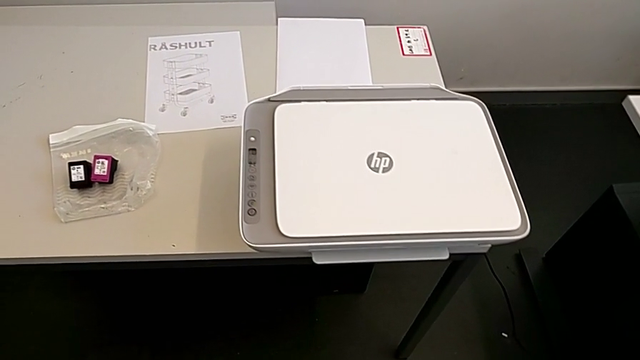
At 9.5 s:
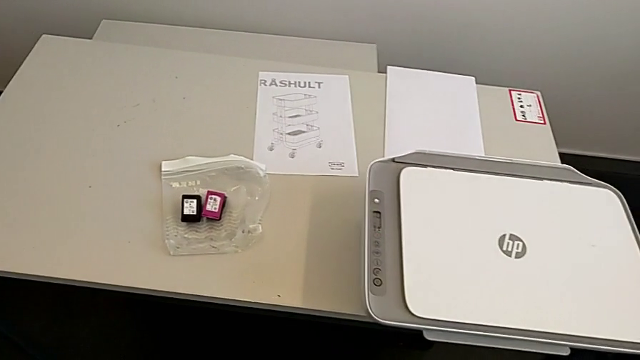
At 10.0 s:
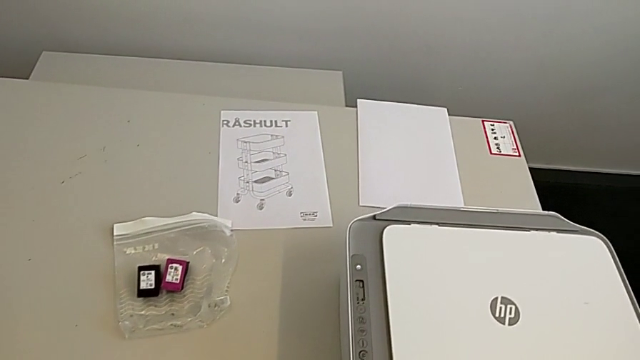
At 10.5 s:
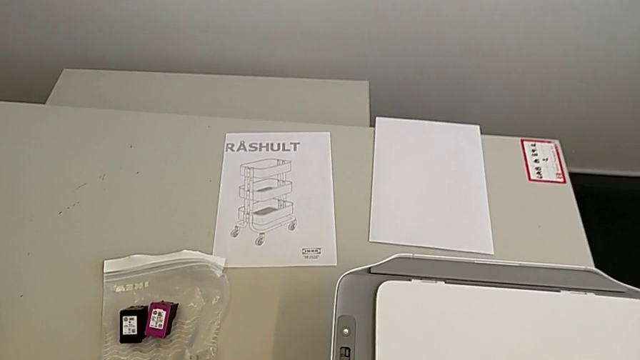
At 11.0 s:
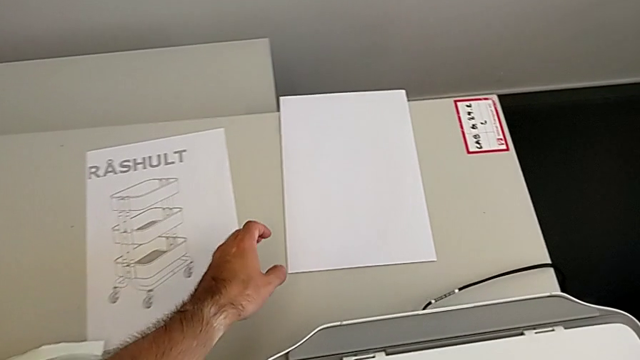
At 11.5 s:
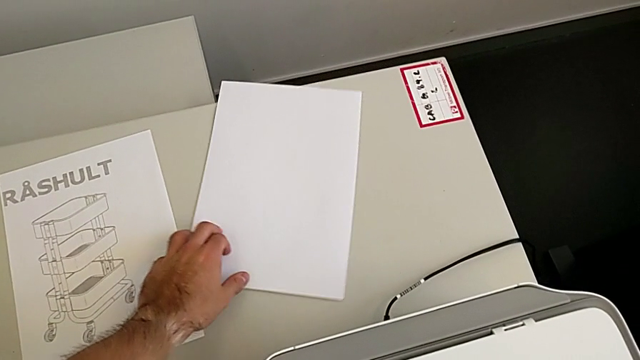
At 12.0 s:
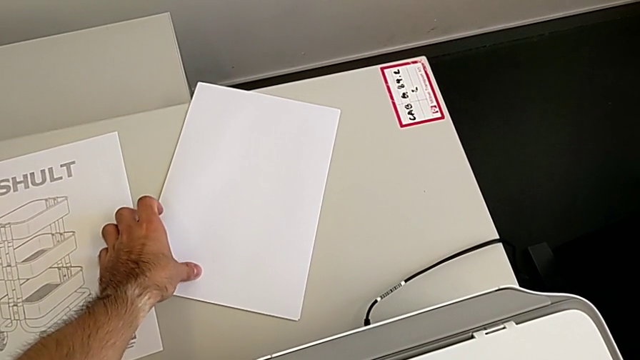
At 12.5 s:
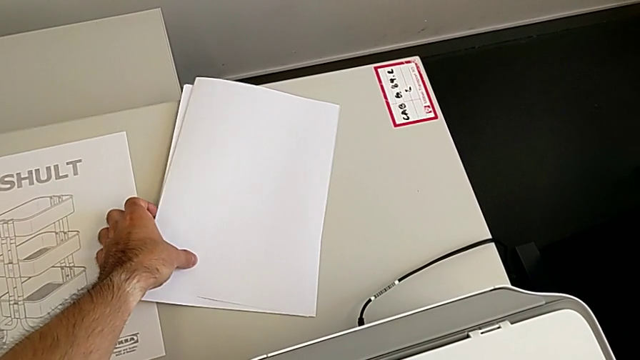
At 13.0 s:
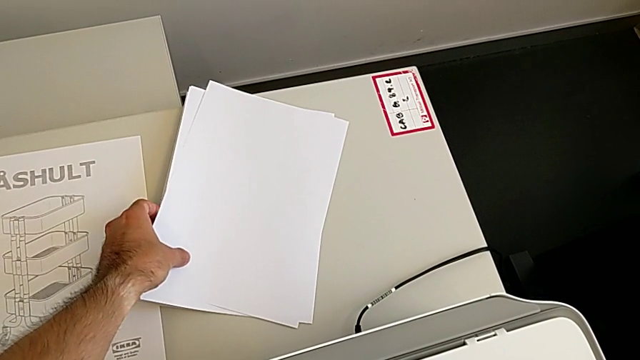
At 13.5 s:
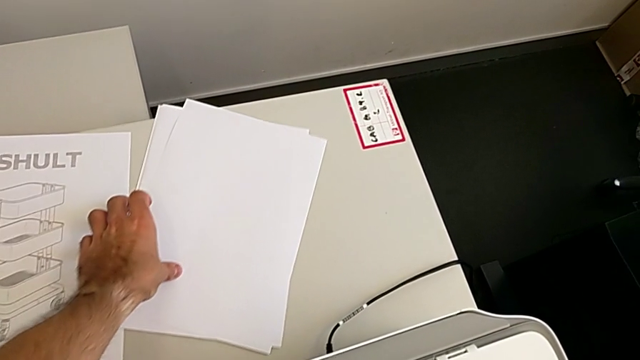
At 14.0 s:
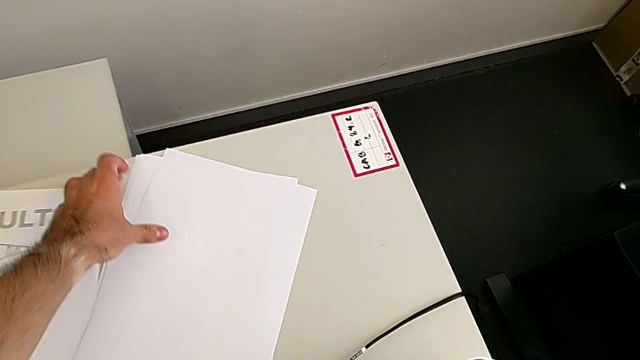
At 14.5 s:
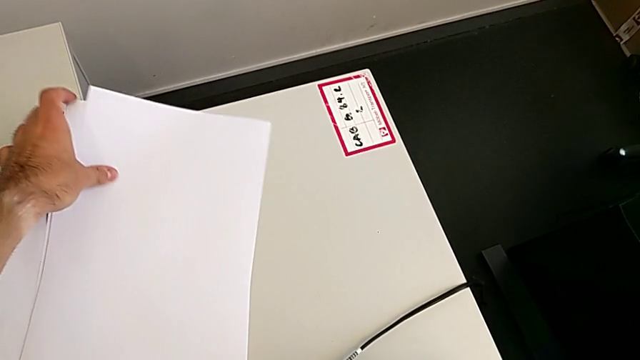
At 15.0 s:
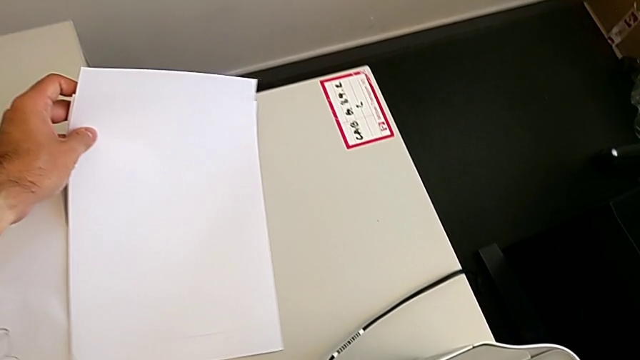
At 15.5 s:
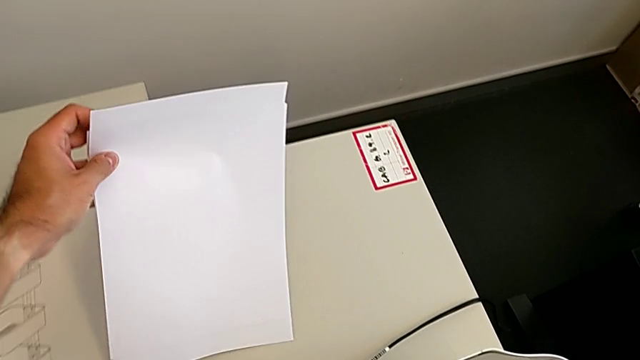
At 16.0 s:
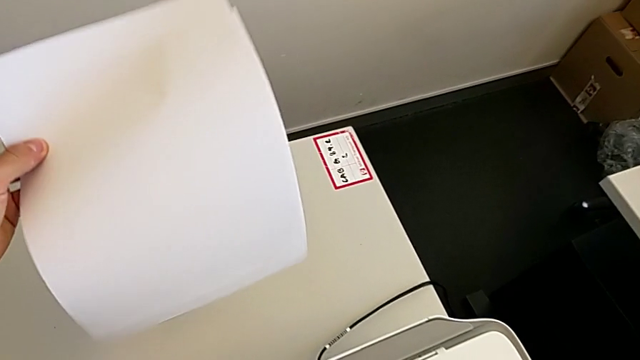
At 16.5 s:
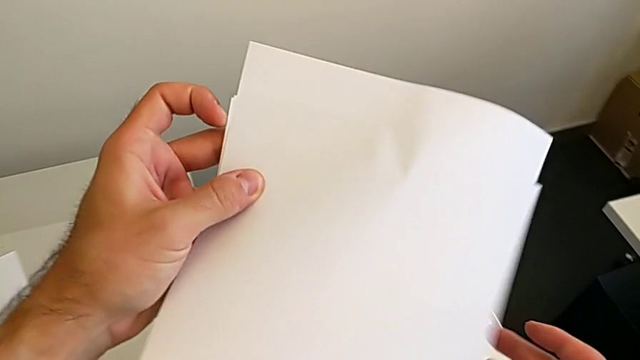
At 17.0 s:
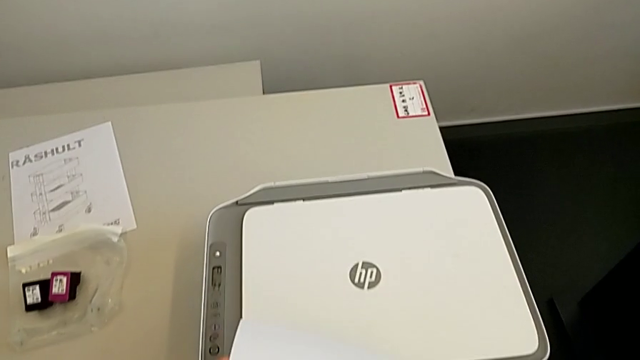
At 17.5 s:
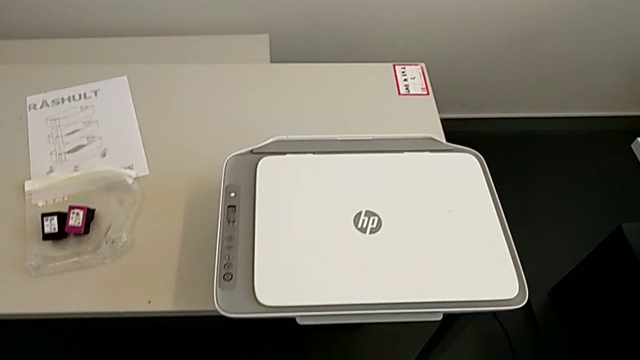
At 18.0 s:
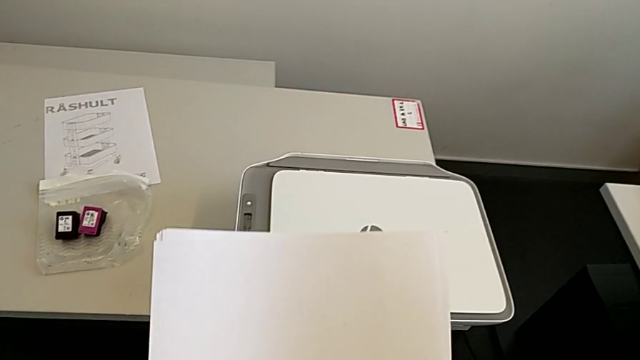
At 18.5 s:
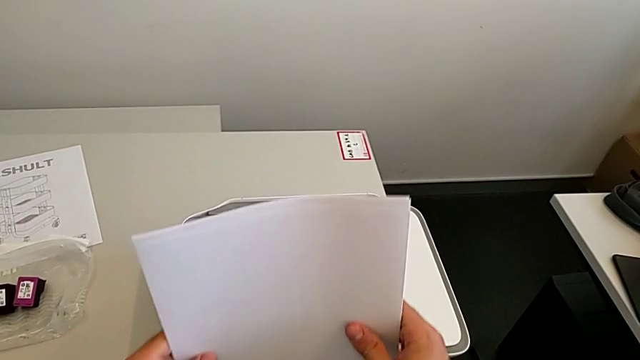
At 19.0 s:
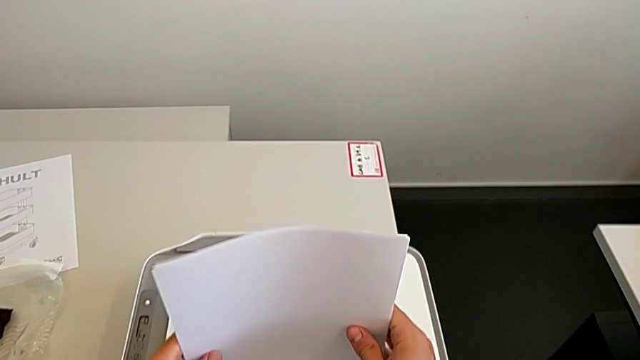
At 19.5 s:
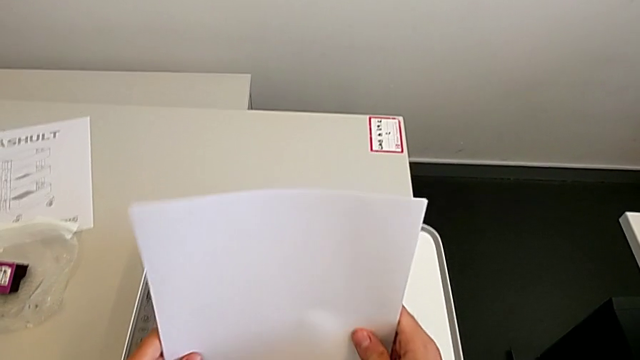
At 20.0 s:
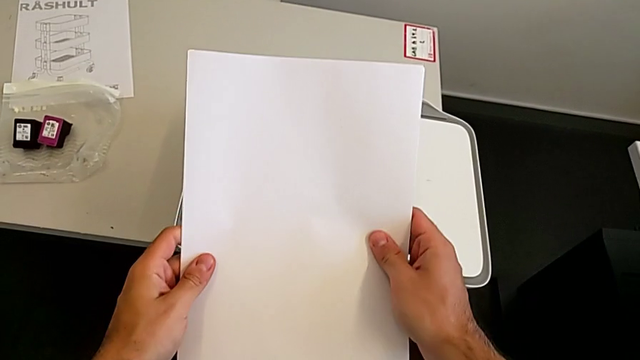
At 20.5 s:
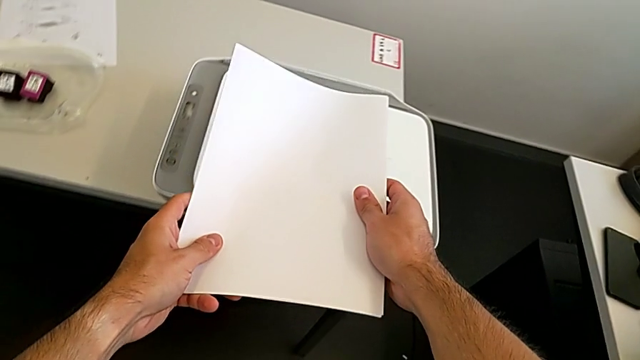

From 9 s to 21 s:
The camera wearer is loading the stack of papers. They grab the paper stack and align it.

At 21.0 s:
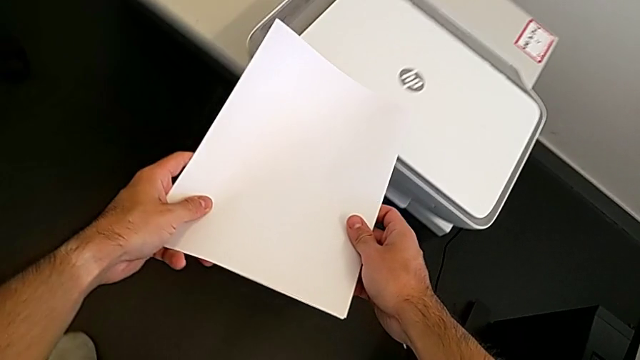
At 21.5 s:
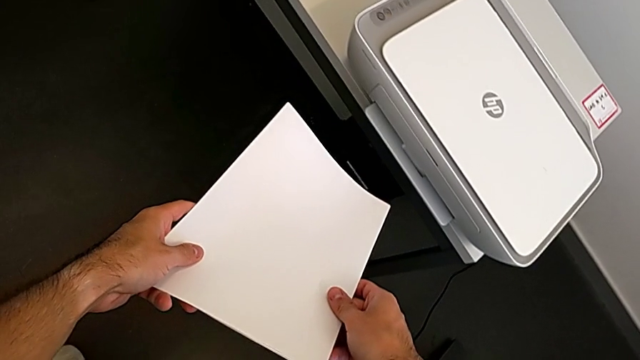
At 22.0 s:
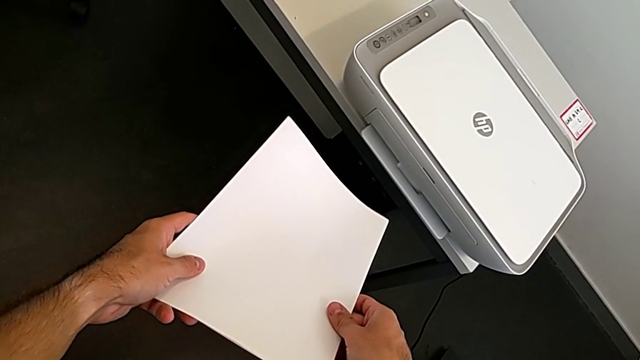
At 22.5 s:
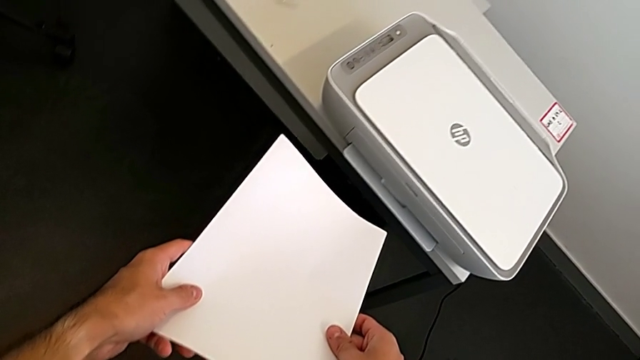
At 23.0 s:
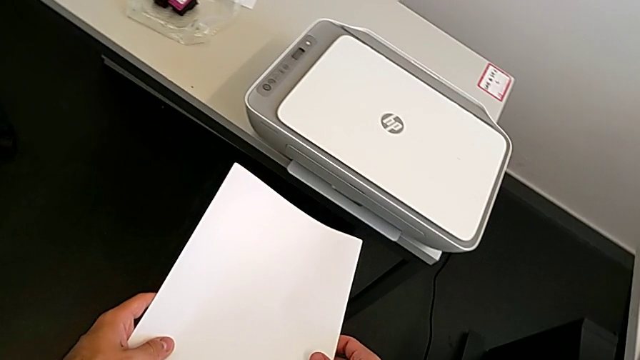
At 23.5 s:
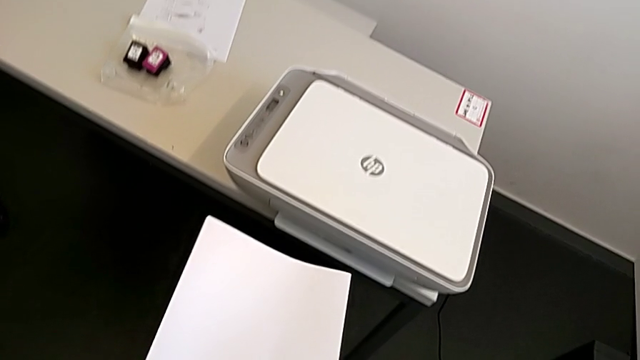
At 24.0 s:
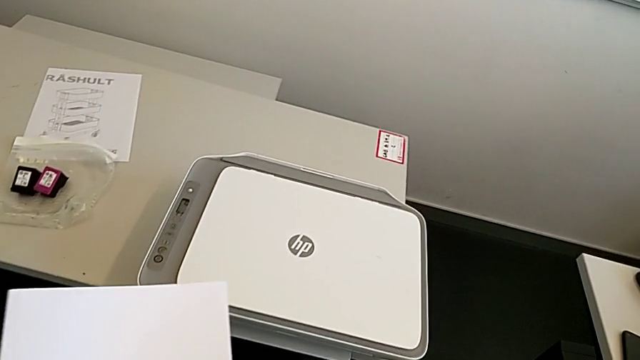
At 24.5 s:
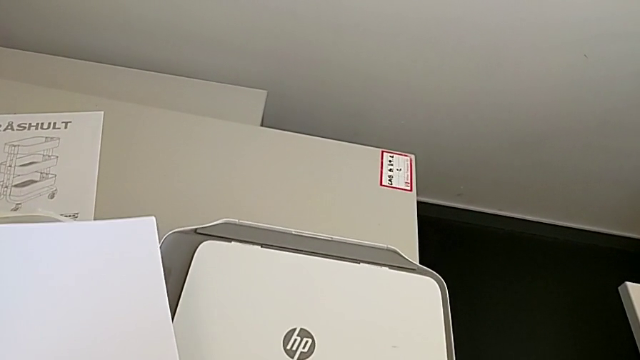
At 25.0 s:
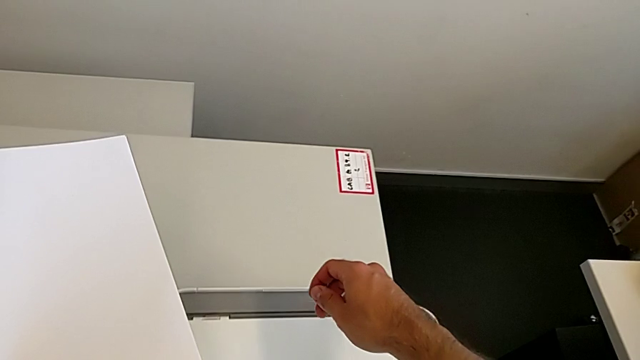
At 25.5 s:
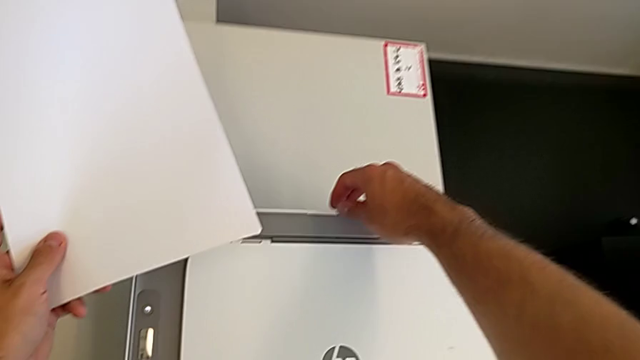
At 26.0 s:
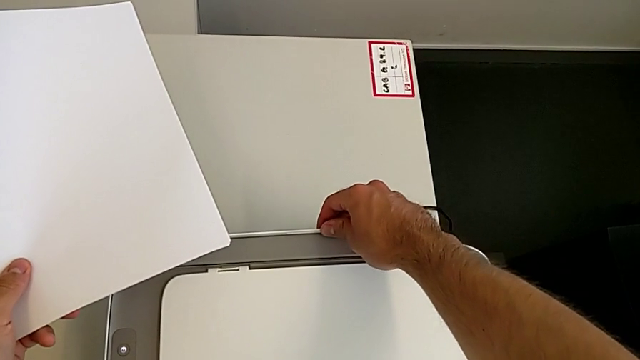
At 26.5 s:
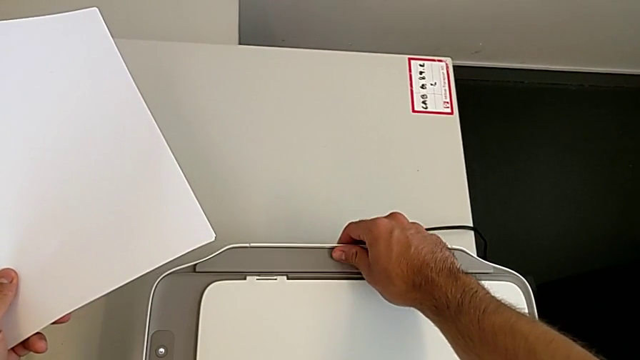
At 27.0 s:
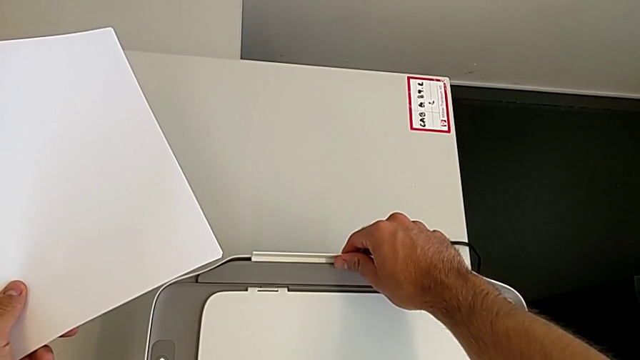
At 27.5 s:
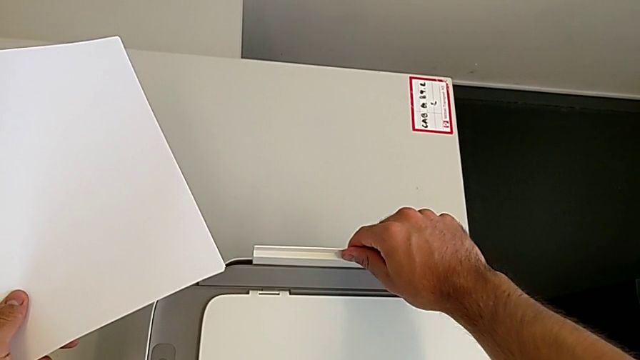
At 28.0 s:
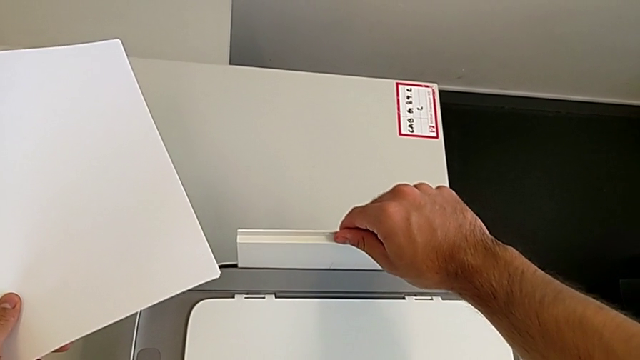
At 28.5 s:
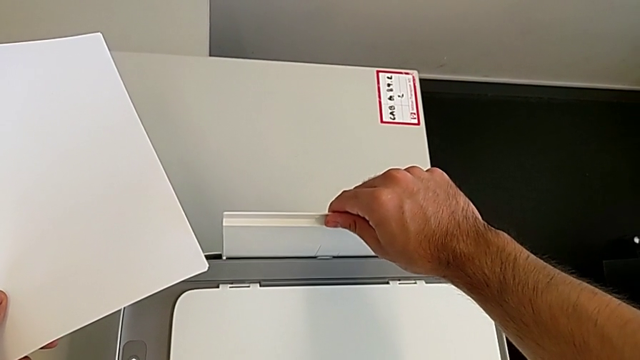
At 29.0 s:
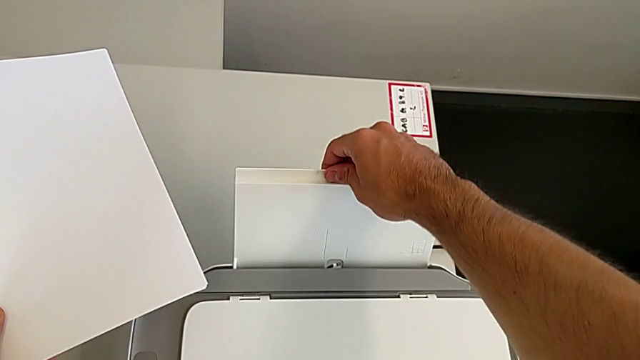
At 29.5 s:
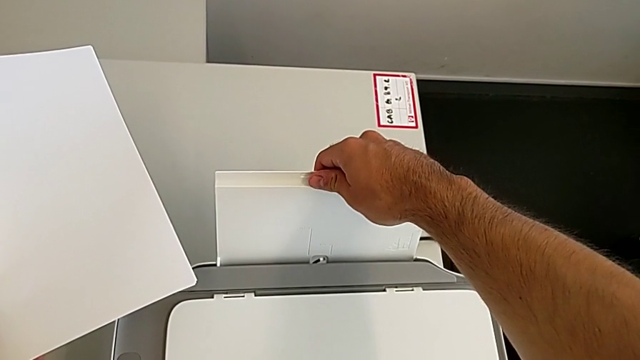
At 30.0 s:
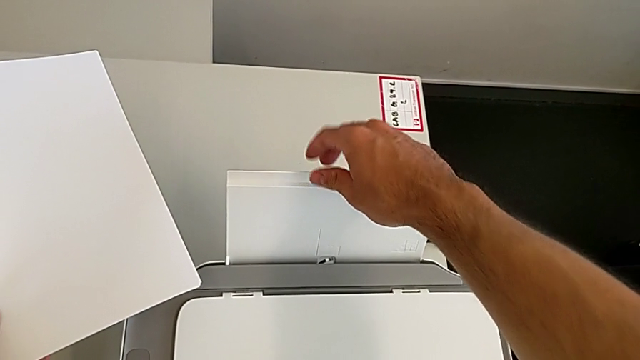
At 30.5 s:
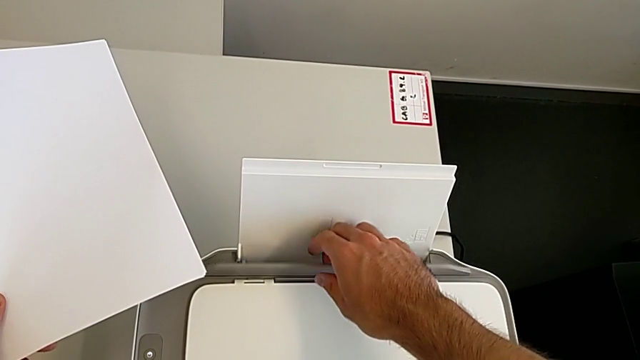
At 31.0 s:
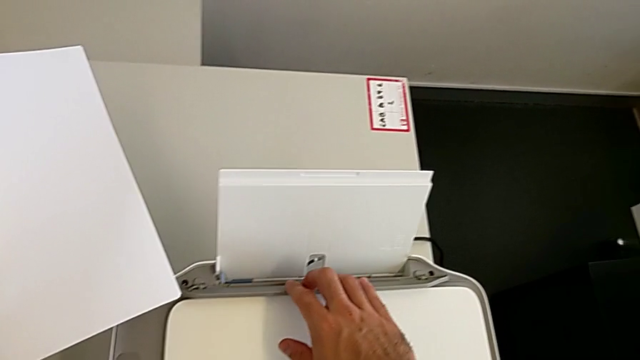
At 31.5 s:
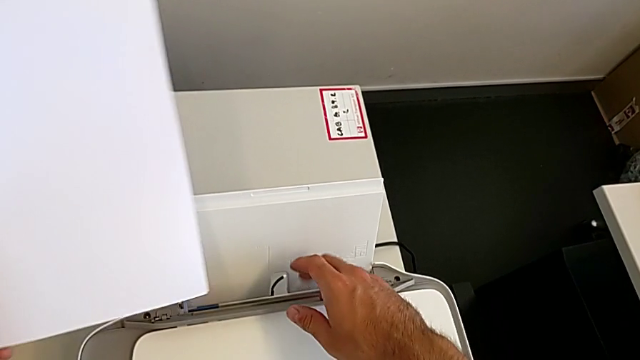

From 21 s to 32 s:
The camera wearer is loading the stack of papers. They hold the paper stack, pull the paper tray and begin to insert the paper stack.
